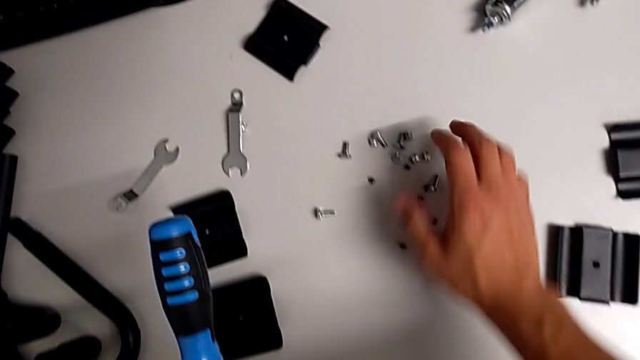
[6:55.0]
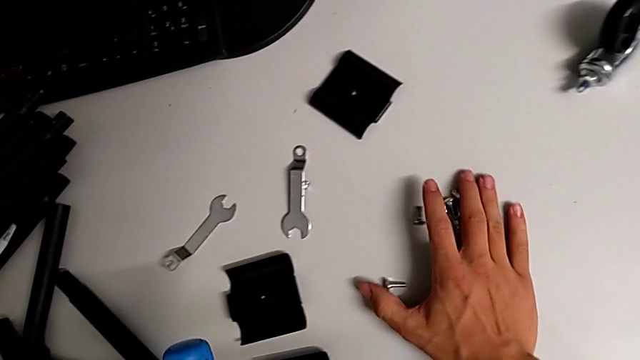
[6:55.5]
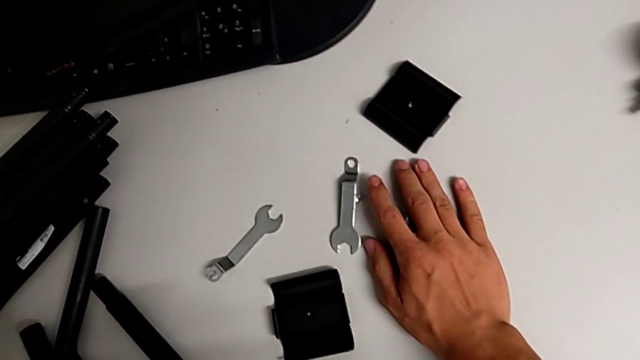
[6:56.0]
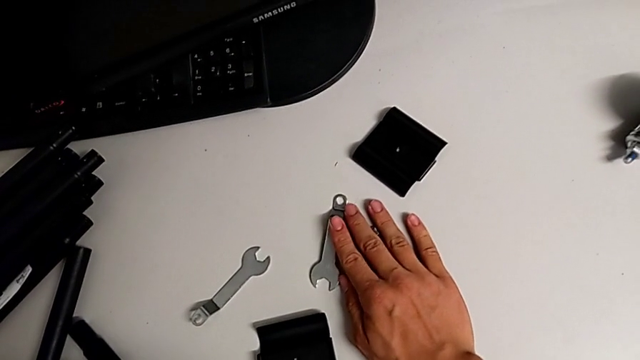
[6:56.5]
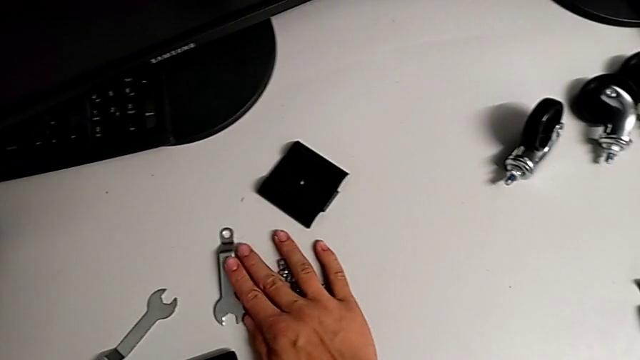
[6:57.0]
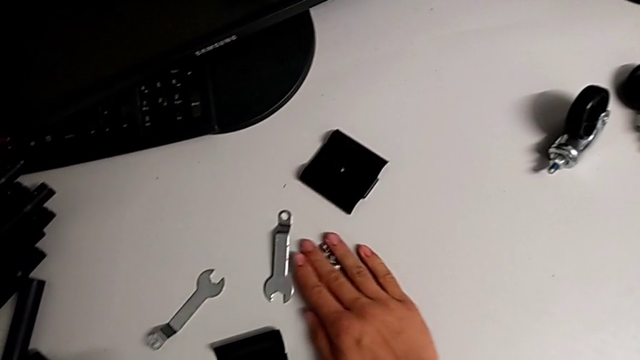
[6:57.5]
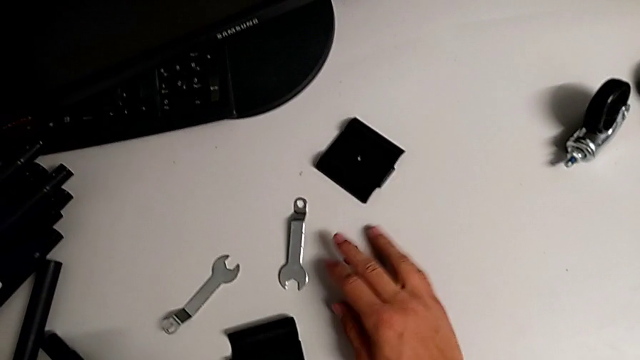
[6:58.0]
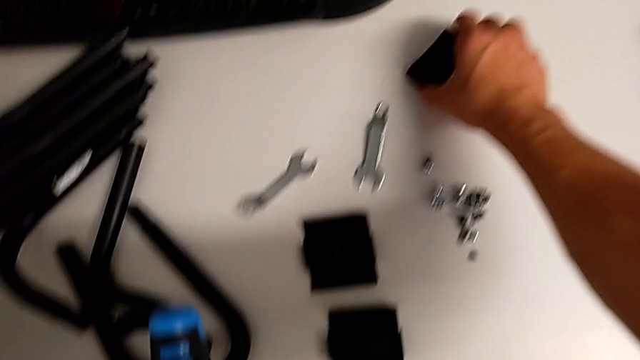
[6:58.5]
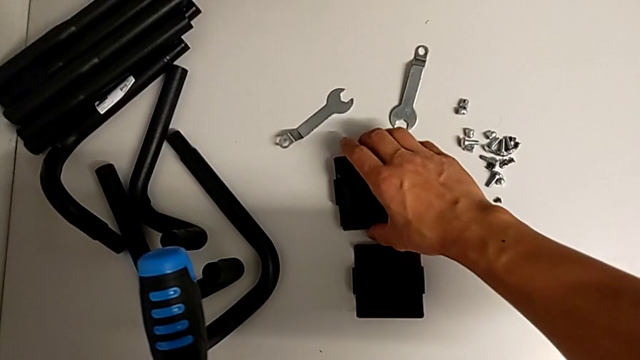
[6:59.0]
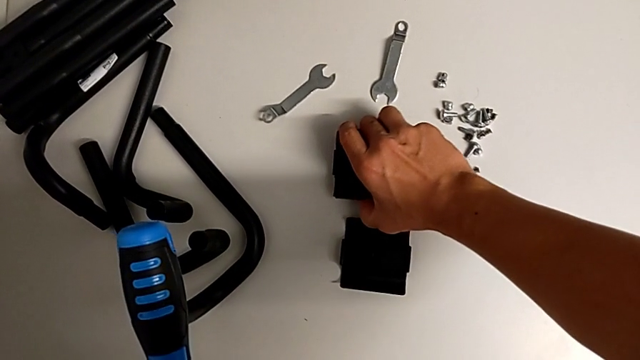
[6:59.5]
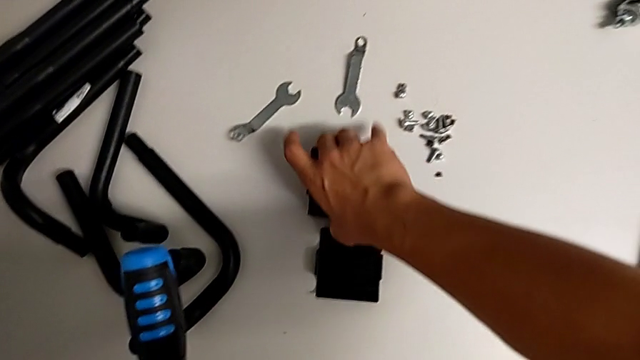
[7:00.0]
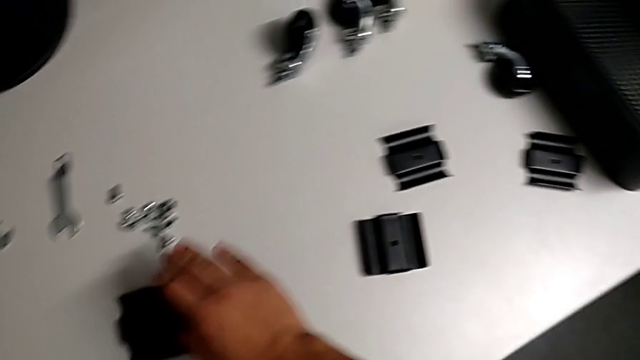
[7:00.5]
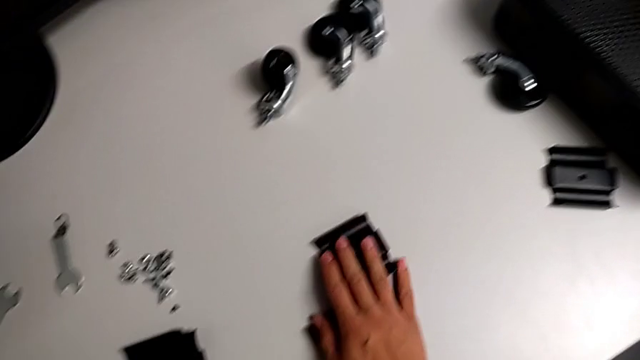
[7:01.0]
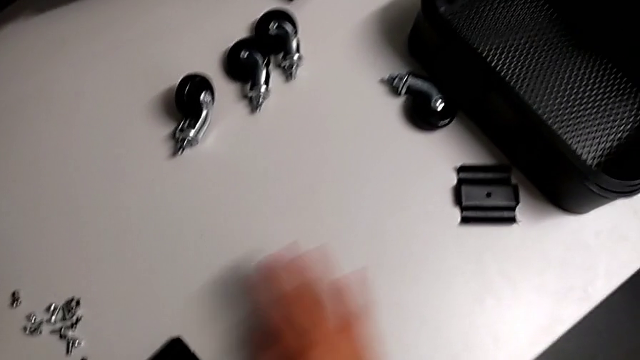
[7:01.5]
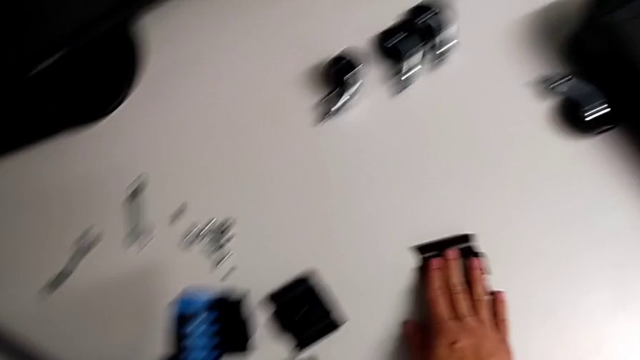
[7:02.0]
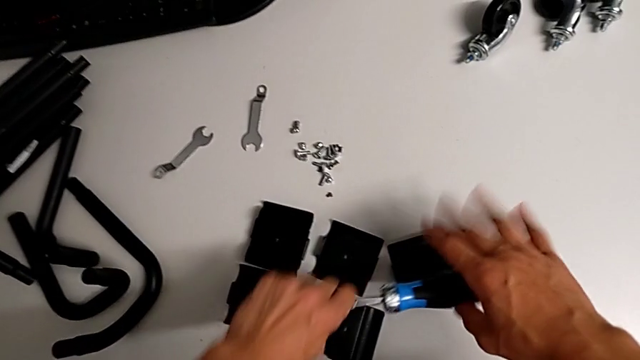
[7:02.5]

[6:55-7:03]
The camera wearer is placing the screws together. They place the screw and stack the bracket.
